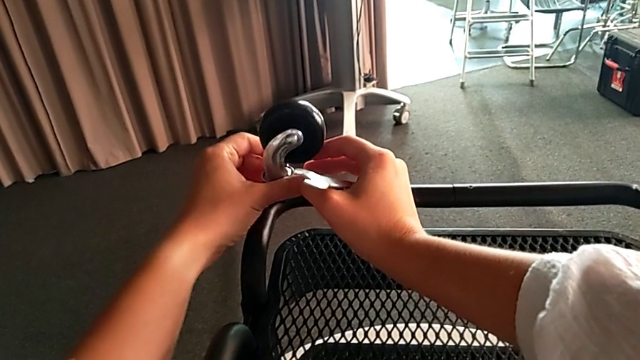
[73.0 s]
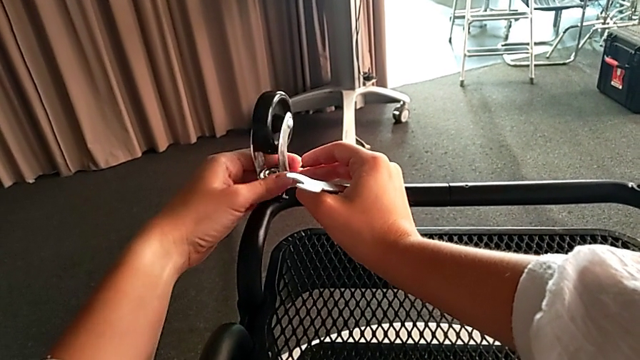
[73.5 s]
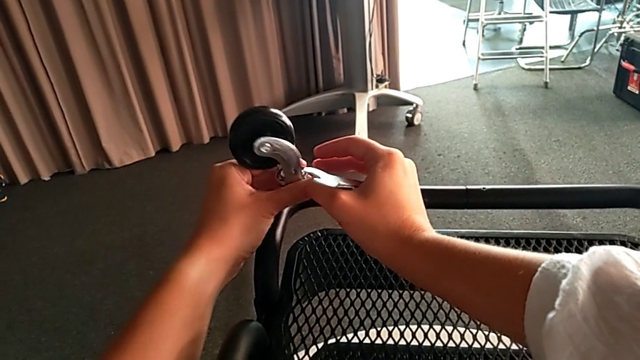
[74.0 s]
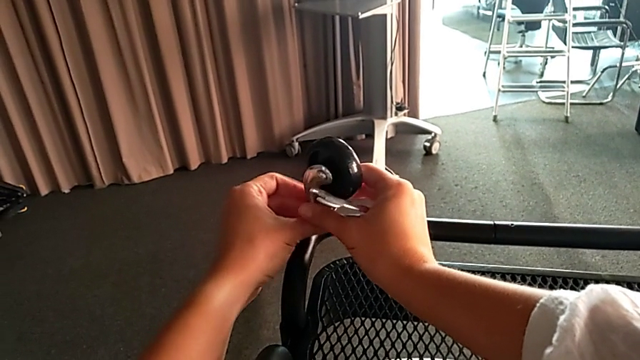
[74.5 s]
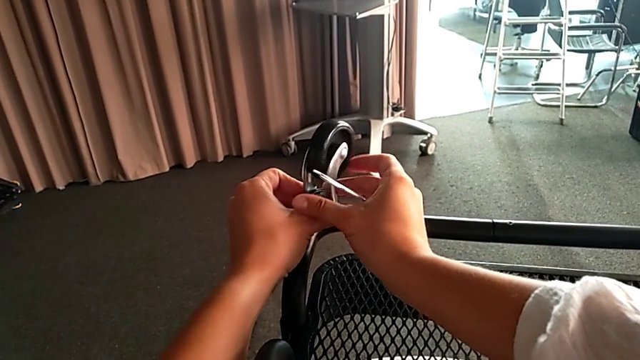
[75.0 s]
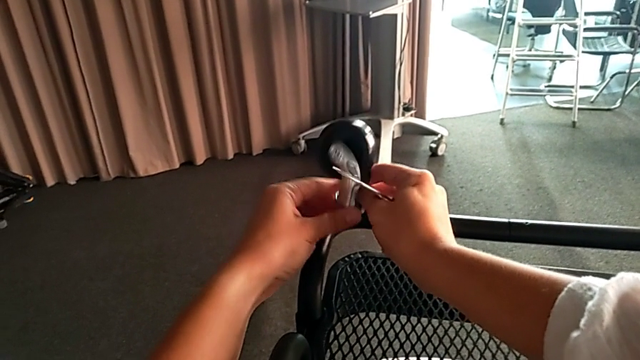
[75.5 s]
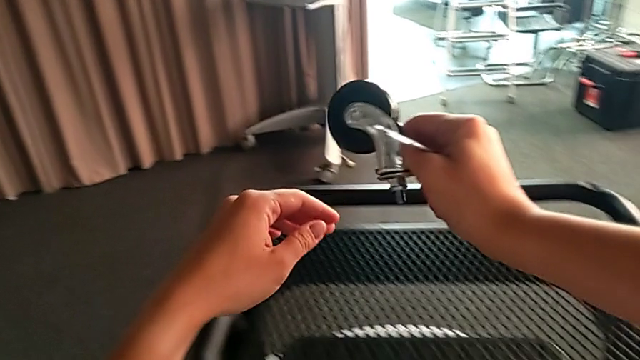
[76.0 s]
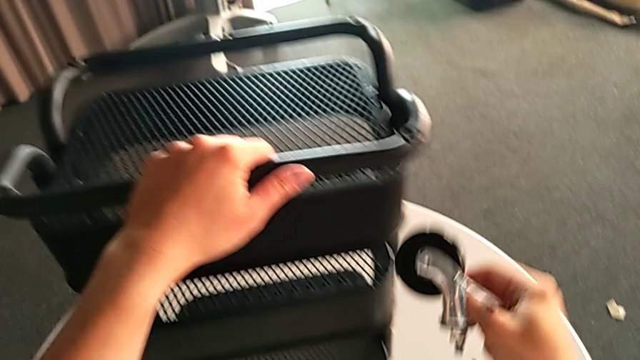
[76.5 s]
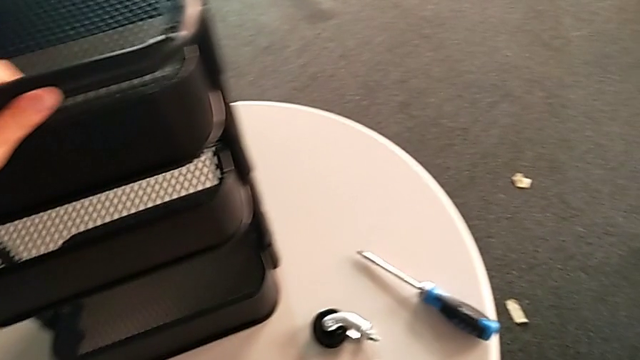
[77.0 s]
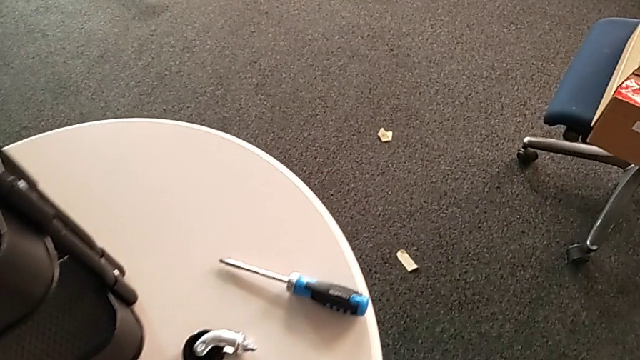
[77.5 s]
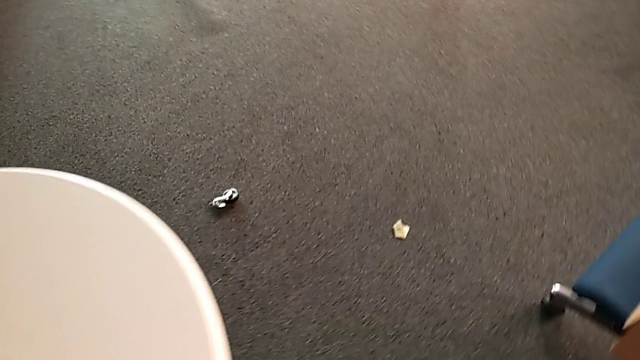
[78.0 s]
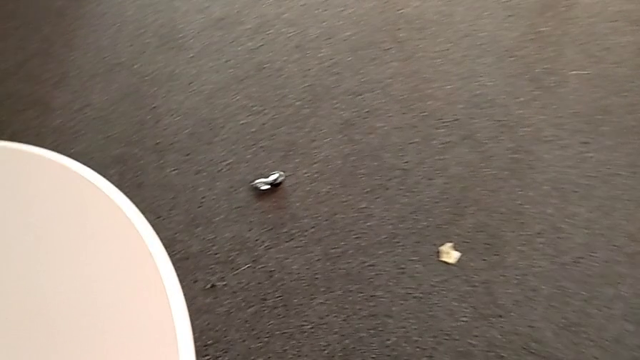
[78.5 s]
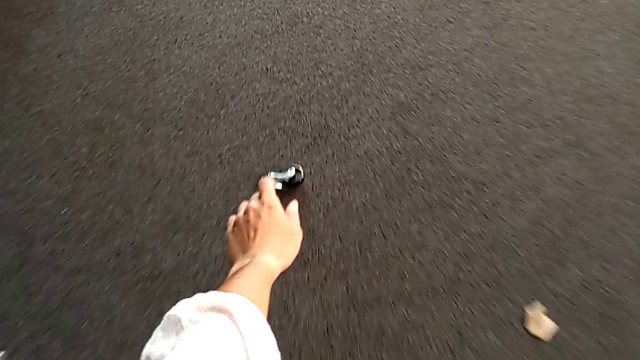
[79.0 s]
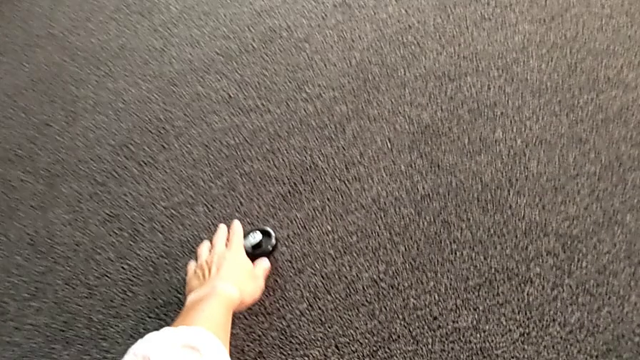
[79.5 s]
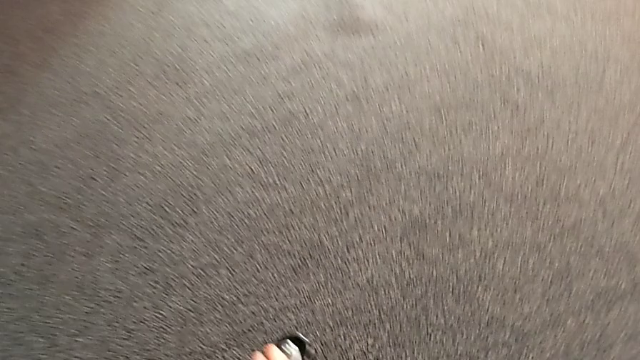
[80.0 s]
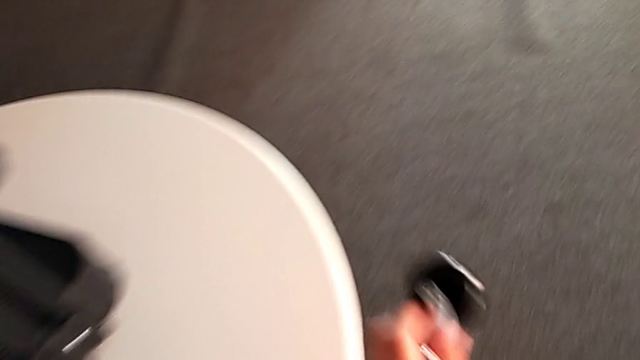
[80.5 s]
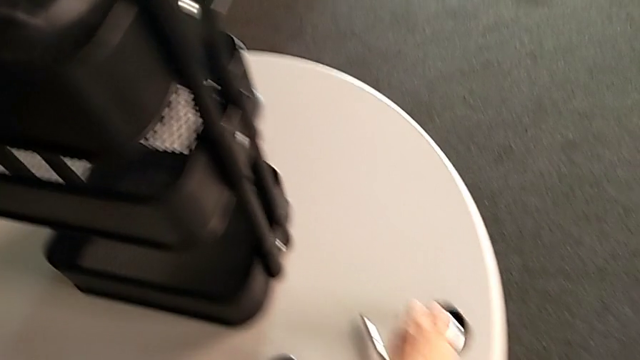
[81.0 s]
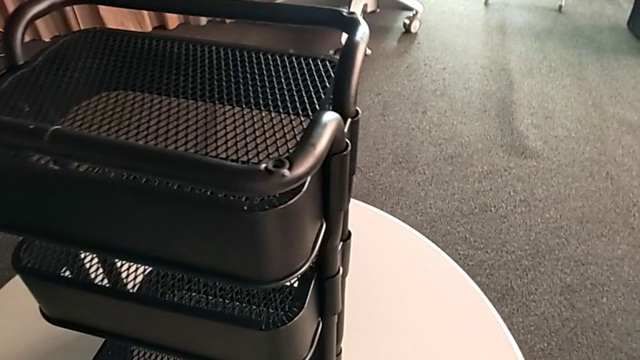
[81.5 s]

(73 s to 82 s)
The camera wearer is unscrewing four wheels on the rolling cart. They turn the fourth wheel, place it, grab the wheel and place it.

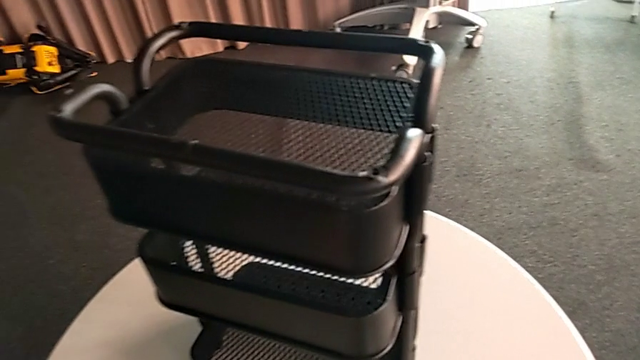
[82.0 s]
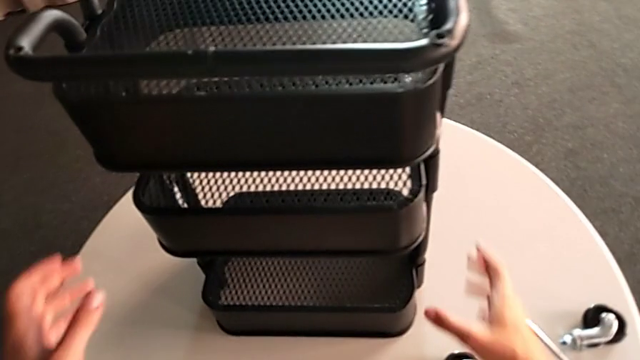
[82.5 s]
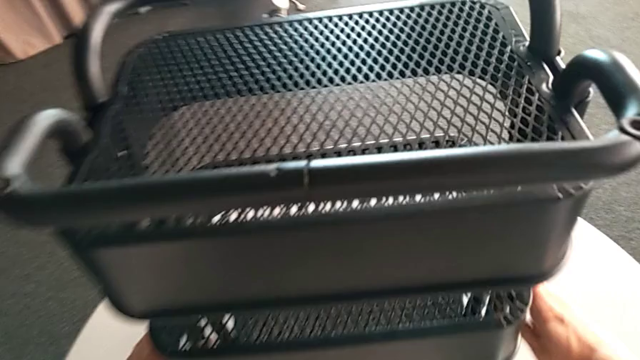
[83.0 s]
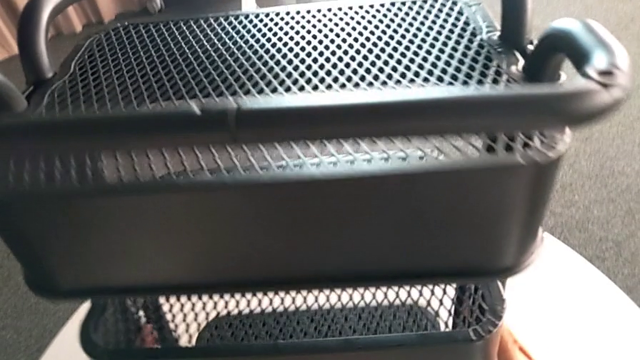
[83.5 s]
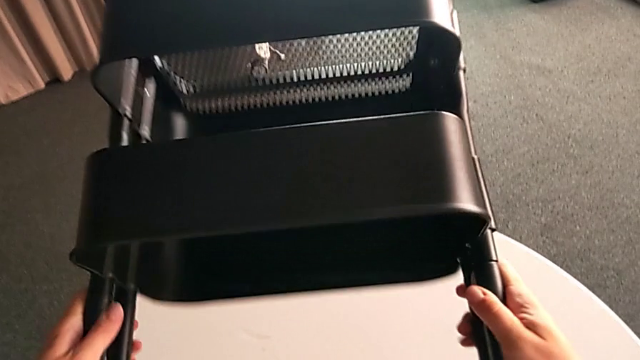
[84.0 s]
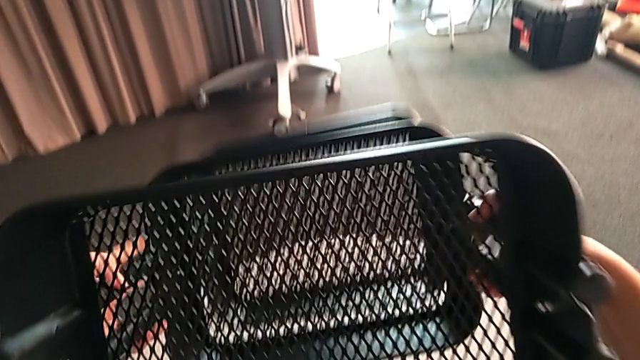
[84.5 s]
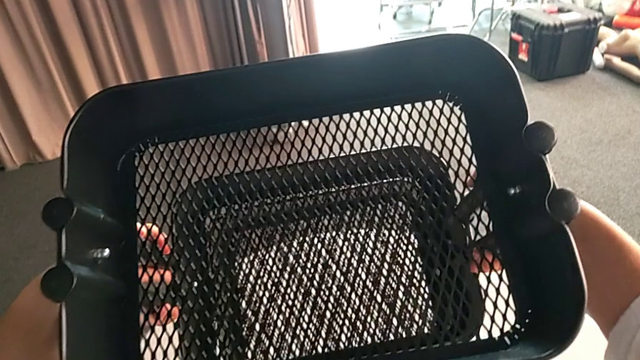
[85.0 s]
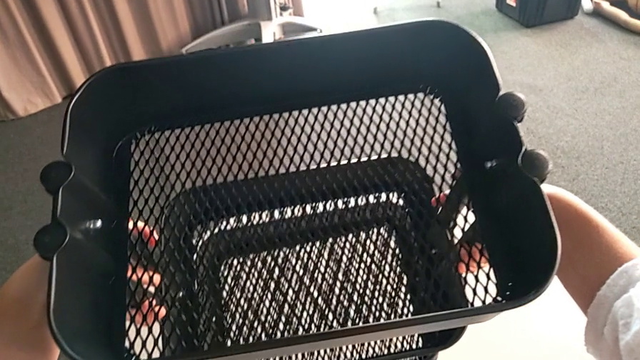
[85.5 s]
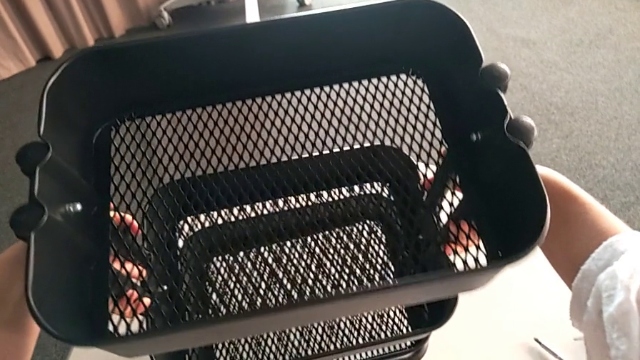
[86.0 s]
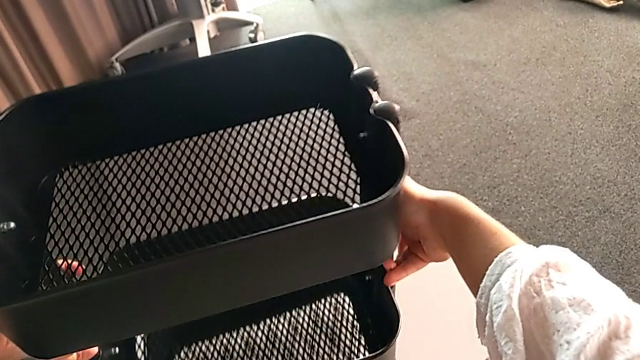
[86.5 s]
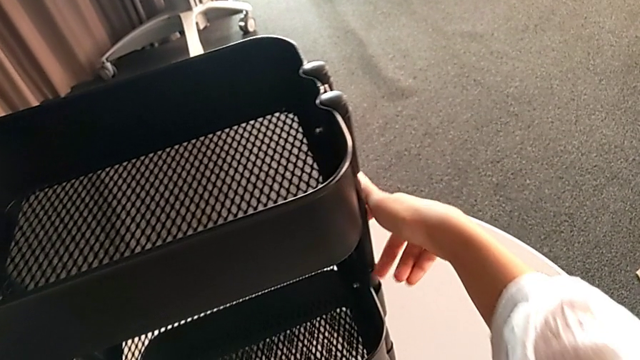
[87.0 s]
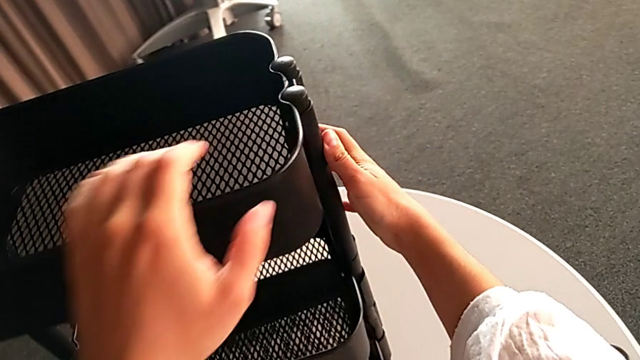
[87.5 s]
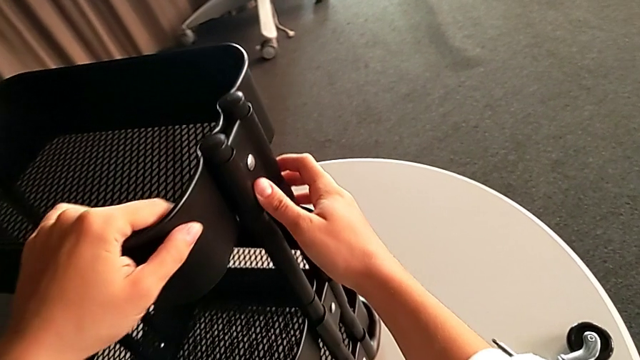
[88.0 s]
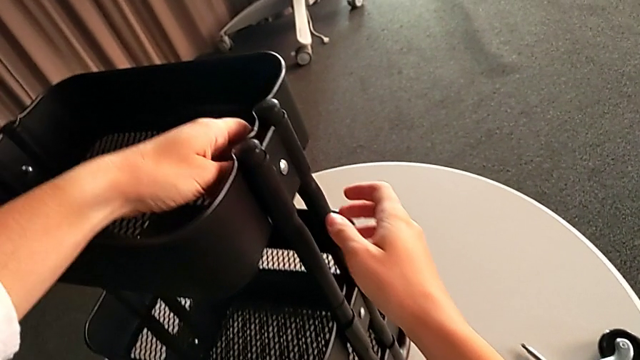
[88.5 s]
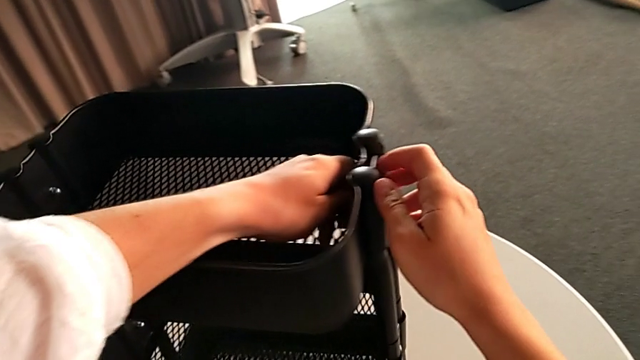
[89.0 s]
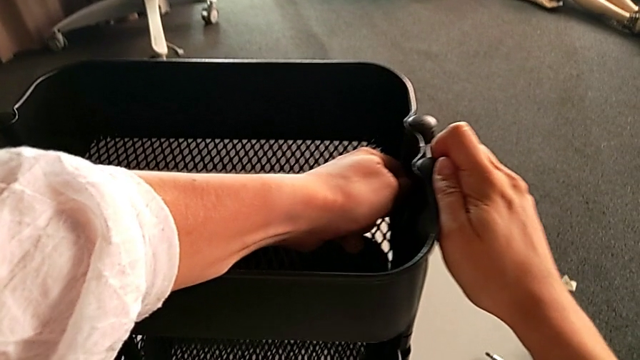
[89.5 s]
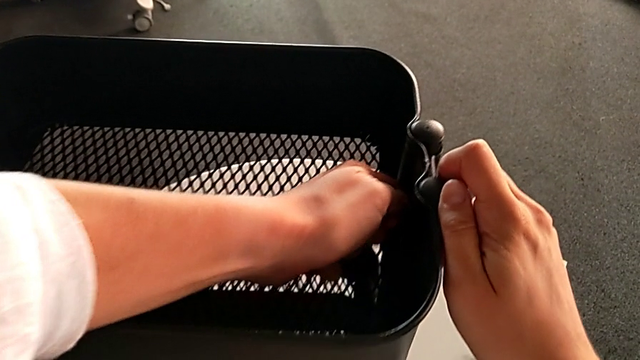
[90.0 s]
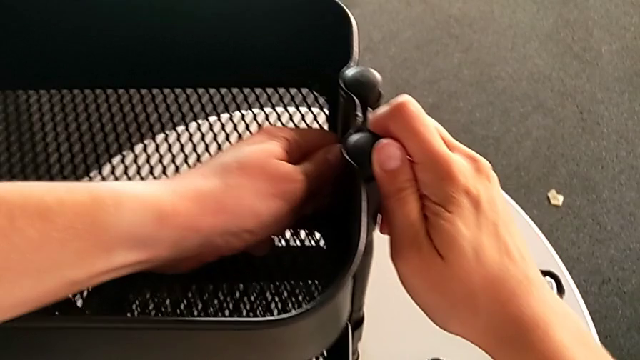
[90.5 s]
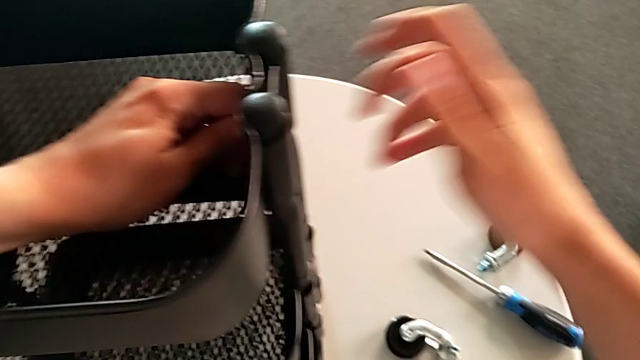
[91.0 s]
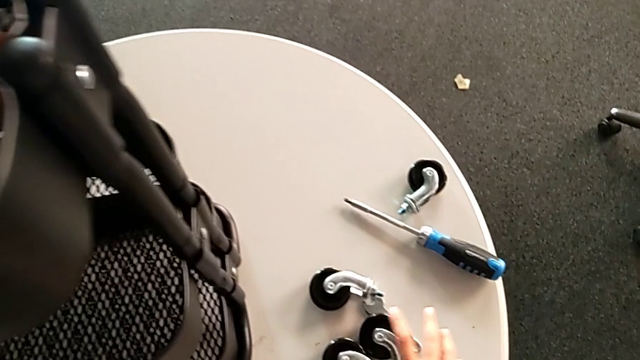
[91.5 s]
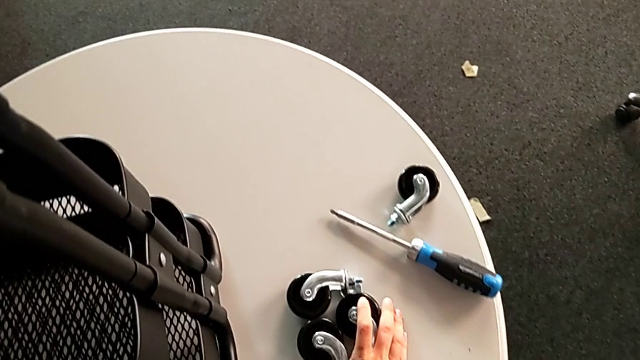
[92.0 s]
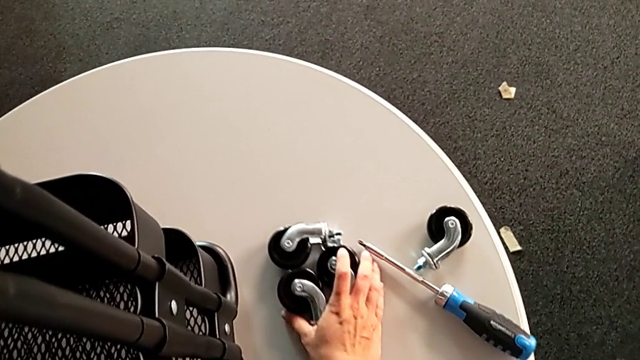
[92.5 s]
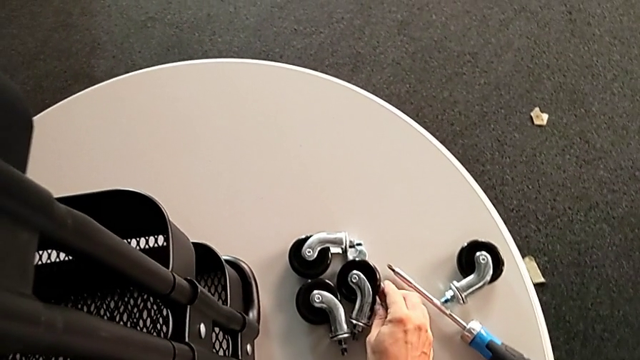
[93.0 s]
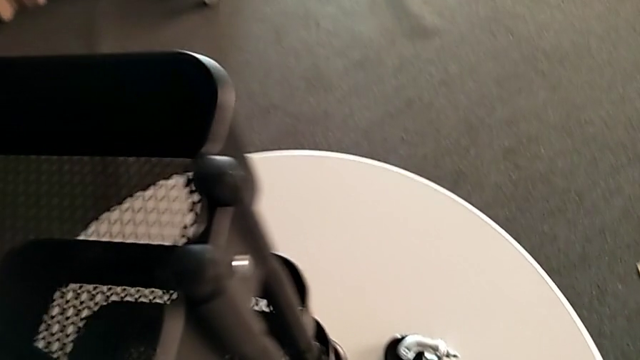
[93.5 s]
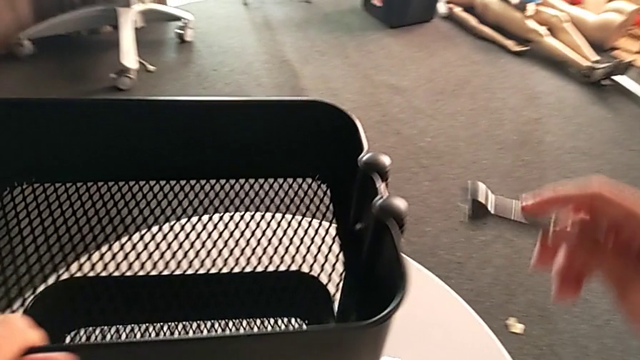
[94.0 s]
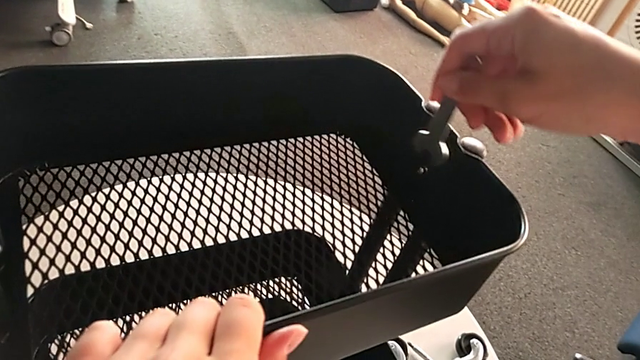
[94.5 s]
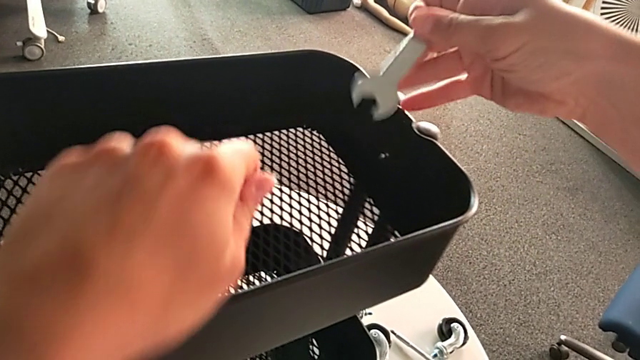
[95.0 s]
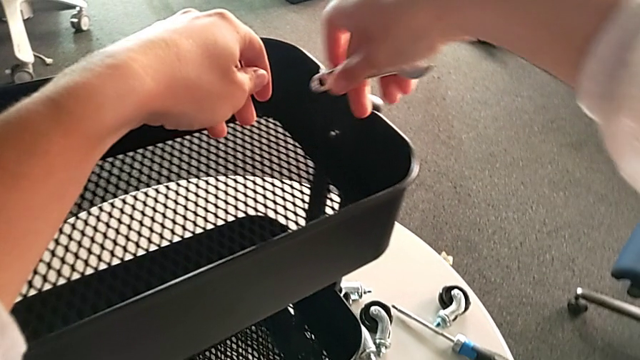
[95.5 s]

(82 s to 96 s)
The camera wearer is disassembling the top tray of the rolling cart. They flip the utility cart, grab the right leg, unscrew the hexagon cap nut, slide the wheel and grab the hexagonal wrench.
